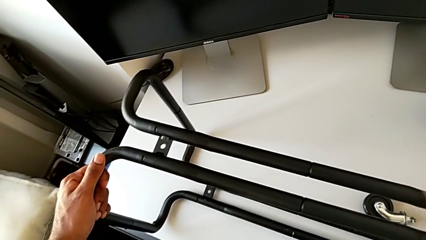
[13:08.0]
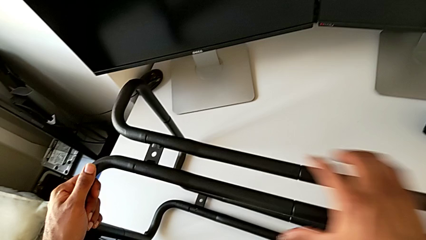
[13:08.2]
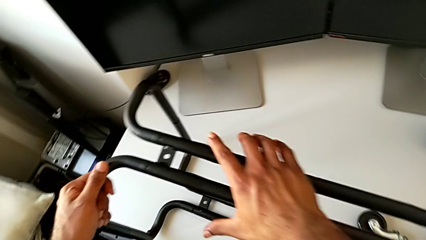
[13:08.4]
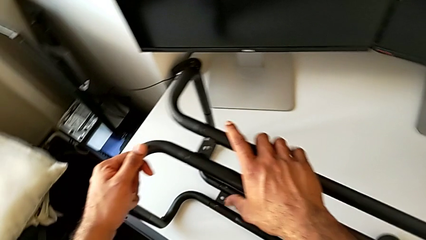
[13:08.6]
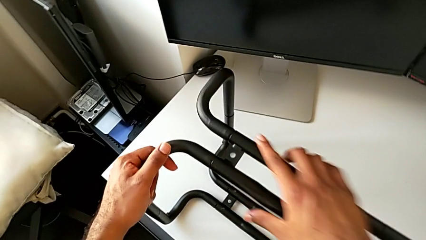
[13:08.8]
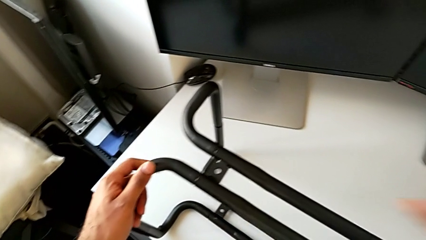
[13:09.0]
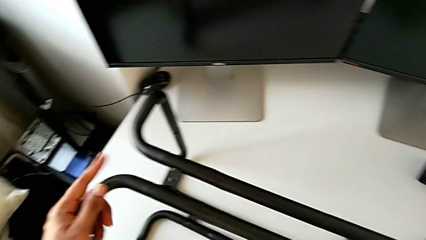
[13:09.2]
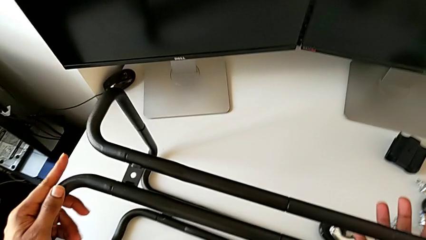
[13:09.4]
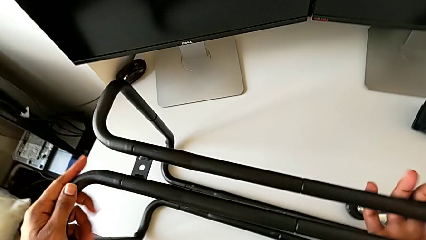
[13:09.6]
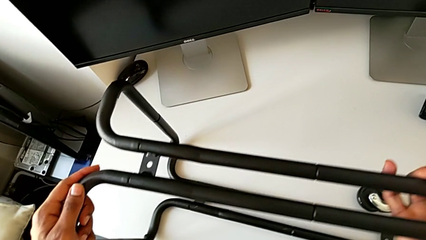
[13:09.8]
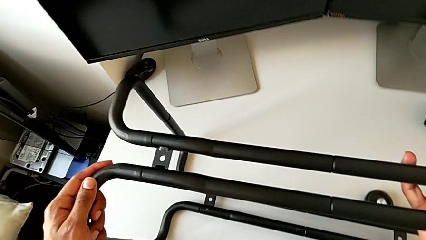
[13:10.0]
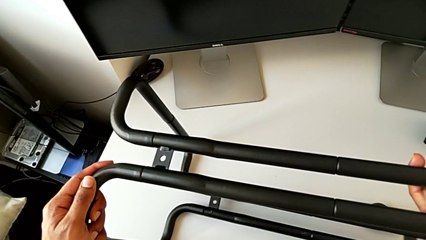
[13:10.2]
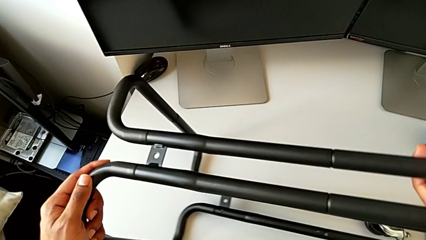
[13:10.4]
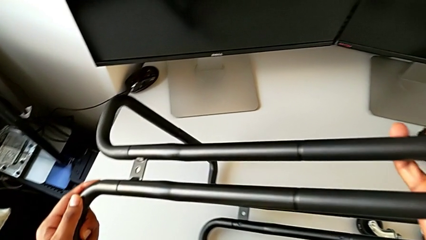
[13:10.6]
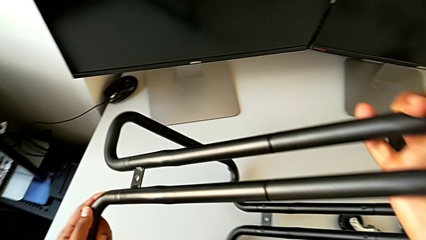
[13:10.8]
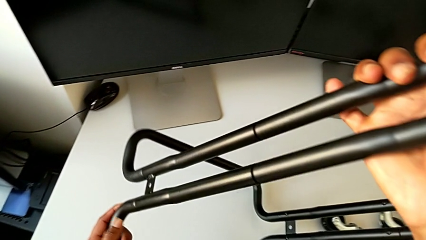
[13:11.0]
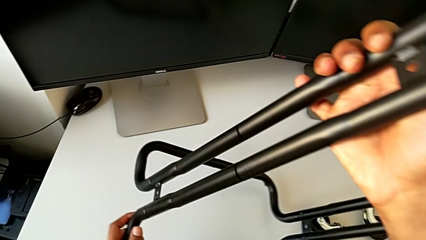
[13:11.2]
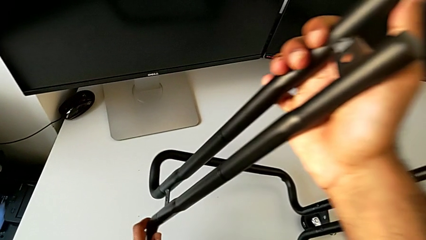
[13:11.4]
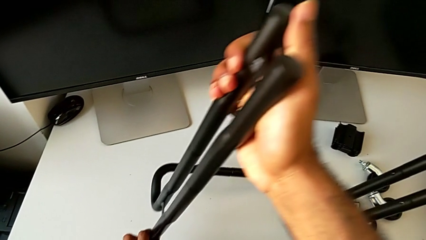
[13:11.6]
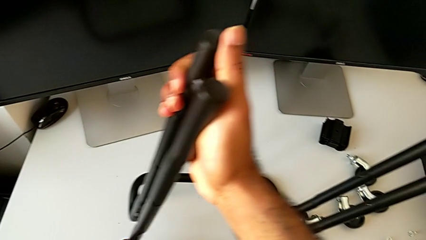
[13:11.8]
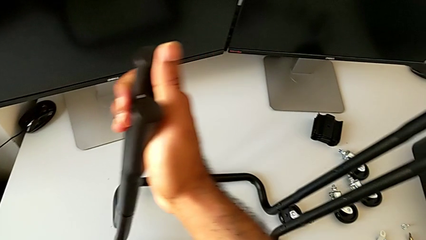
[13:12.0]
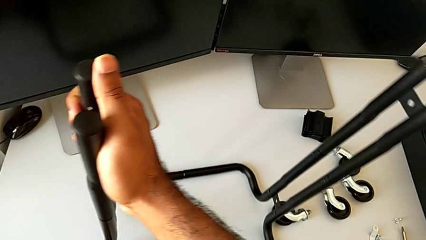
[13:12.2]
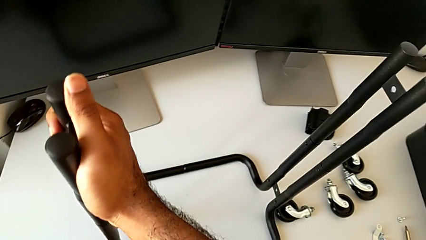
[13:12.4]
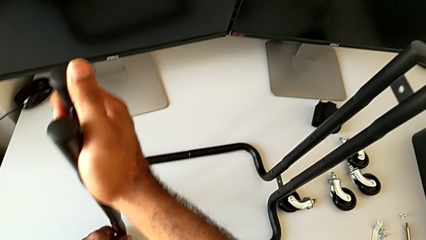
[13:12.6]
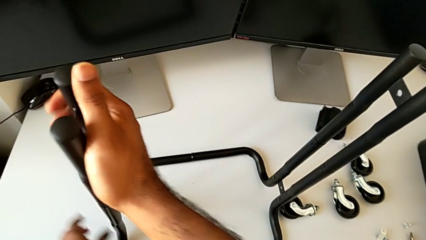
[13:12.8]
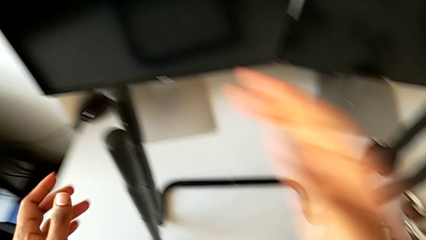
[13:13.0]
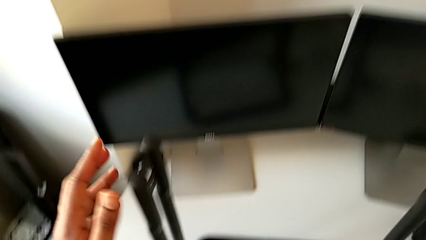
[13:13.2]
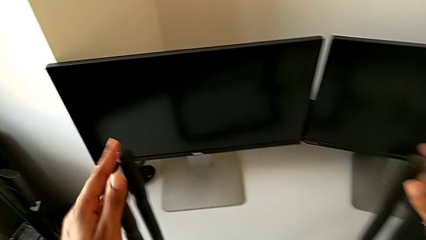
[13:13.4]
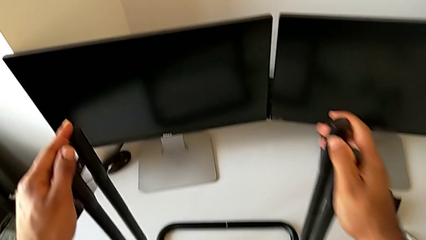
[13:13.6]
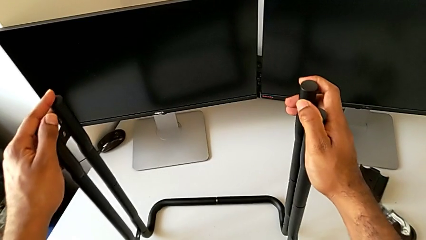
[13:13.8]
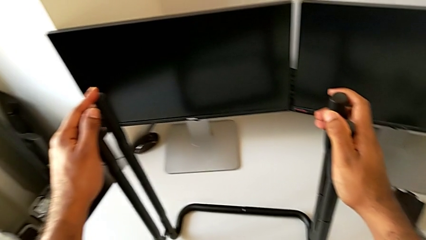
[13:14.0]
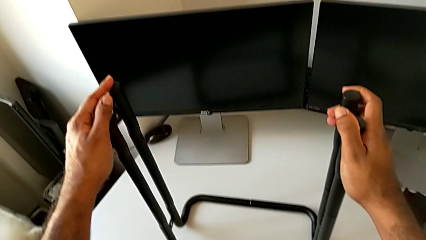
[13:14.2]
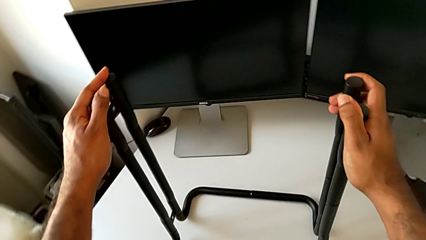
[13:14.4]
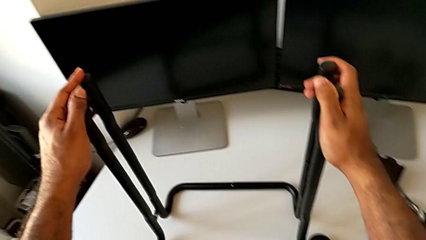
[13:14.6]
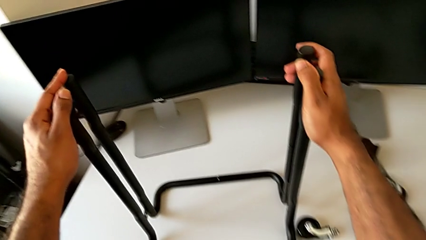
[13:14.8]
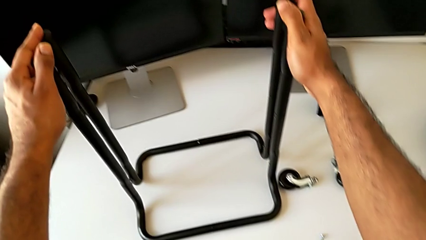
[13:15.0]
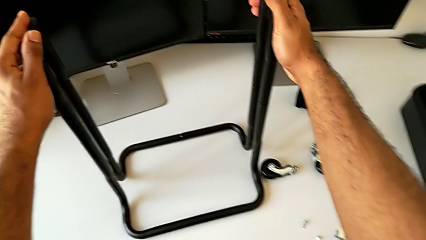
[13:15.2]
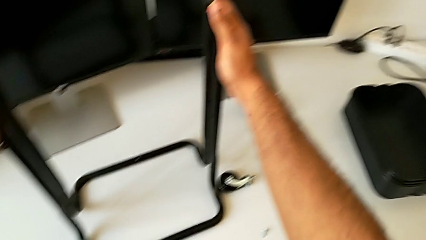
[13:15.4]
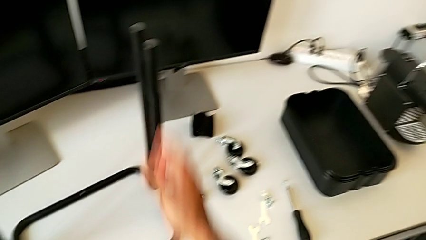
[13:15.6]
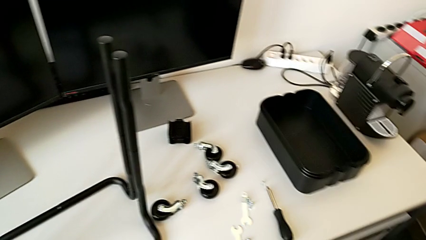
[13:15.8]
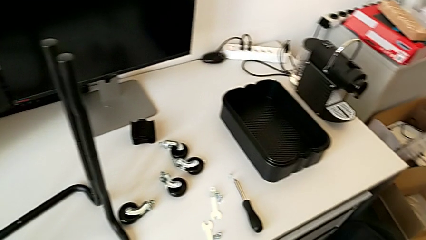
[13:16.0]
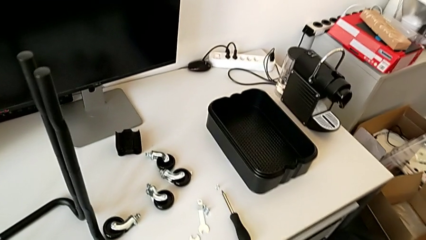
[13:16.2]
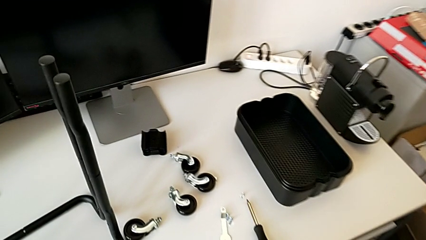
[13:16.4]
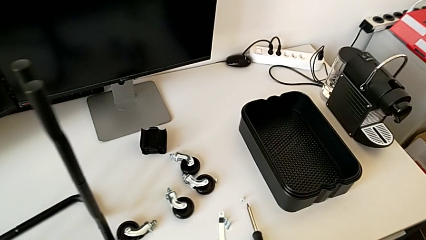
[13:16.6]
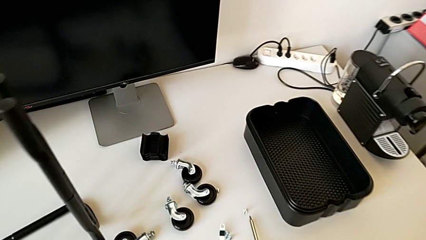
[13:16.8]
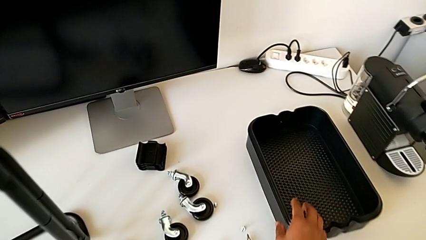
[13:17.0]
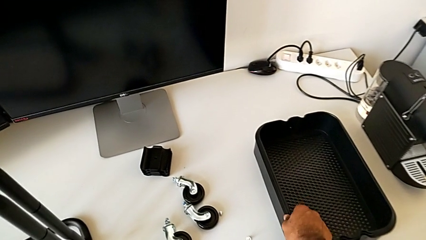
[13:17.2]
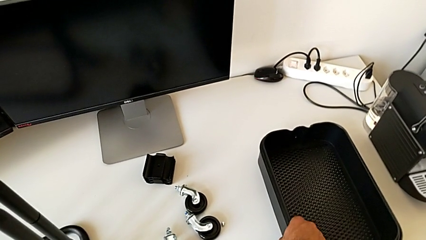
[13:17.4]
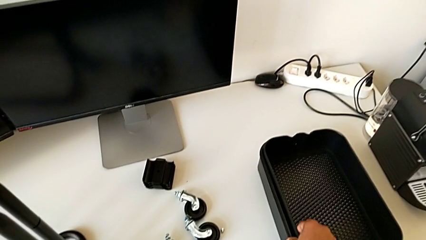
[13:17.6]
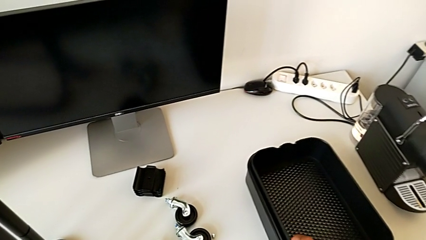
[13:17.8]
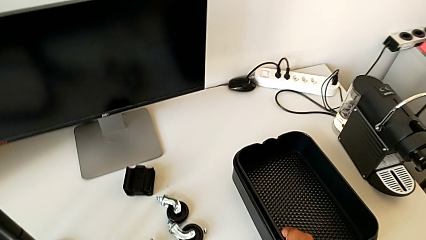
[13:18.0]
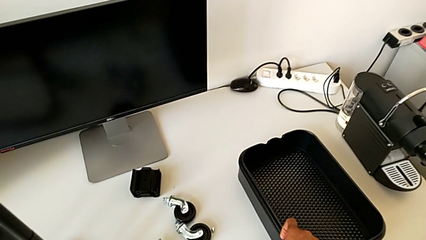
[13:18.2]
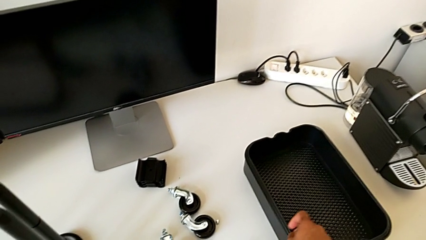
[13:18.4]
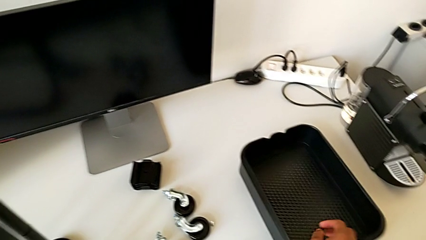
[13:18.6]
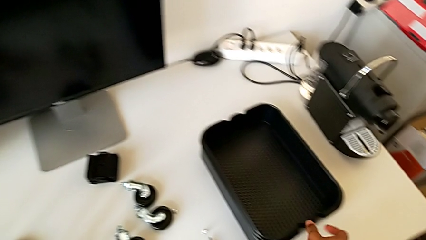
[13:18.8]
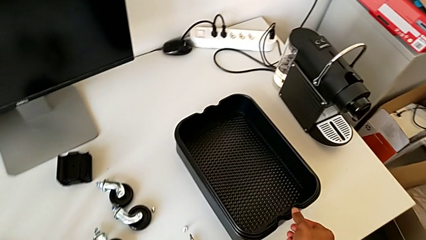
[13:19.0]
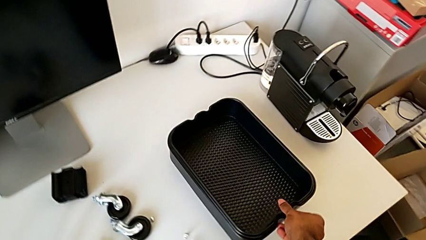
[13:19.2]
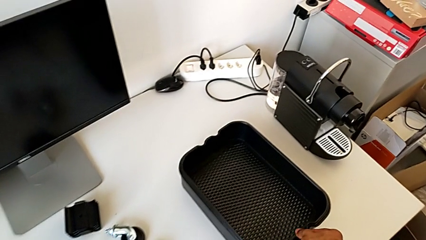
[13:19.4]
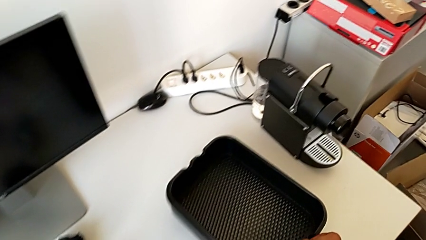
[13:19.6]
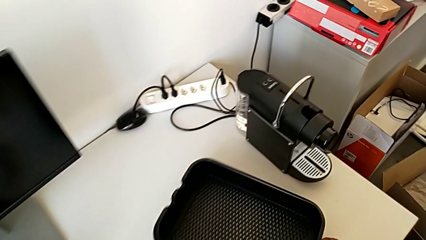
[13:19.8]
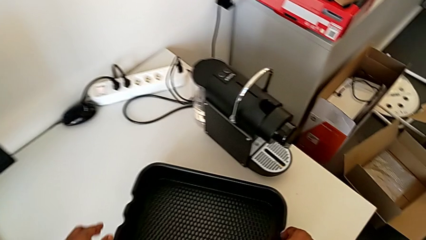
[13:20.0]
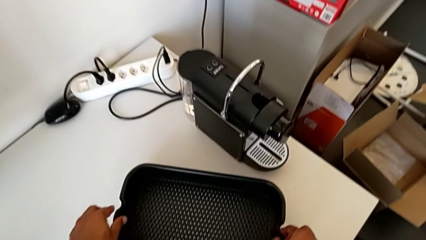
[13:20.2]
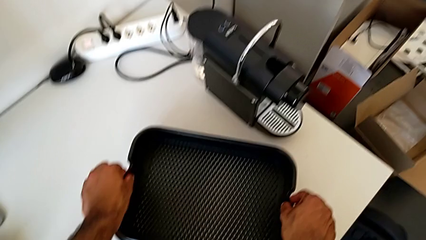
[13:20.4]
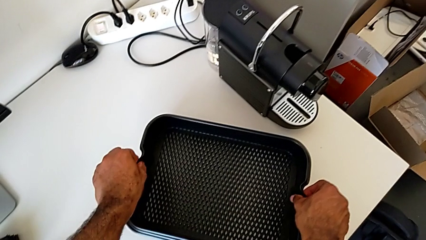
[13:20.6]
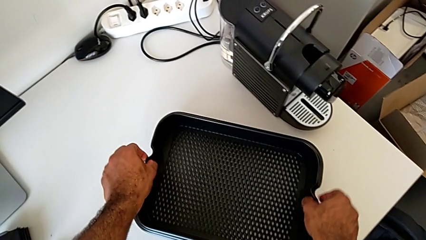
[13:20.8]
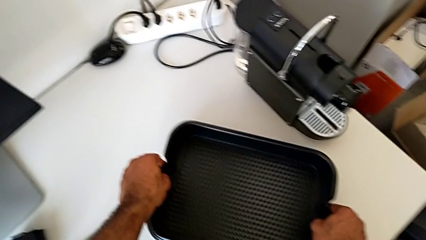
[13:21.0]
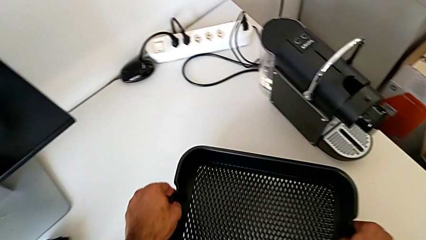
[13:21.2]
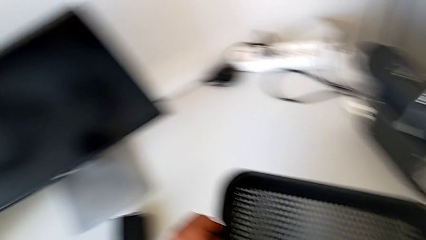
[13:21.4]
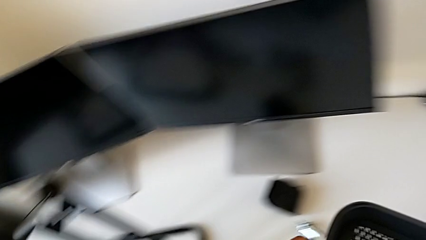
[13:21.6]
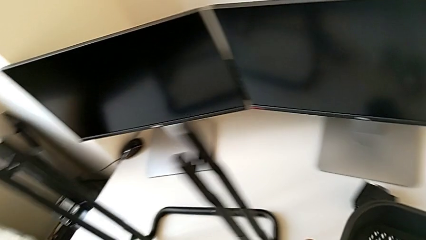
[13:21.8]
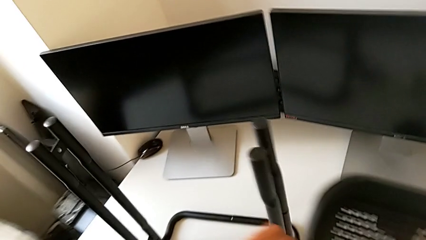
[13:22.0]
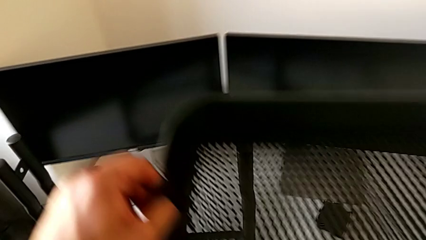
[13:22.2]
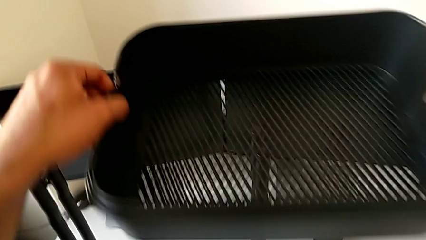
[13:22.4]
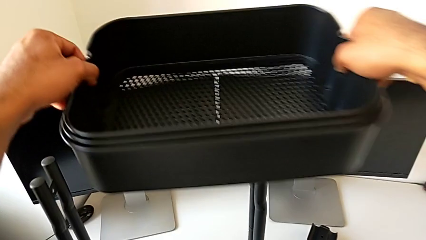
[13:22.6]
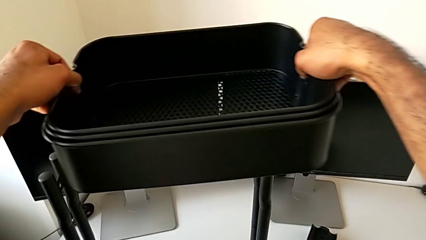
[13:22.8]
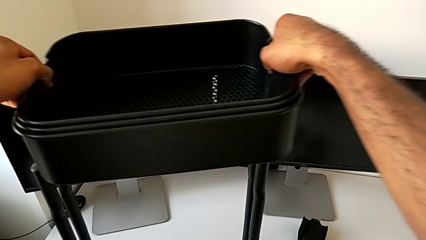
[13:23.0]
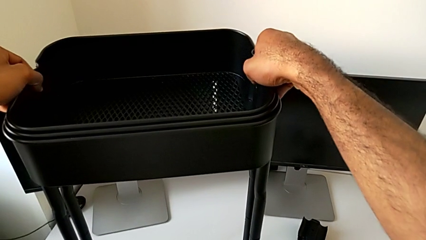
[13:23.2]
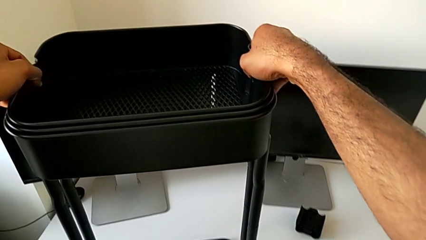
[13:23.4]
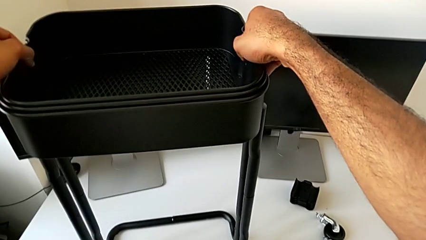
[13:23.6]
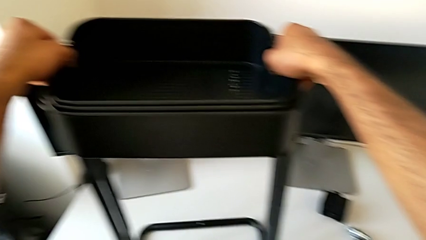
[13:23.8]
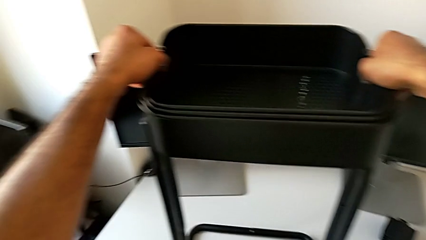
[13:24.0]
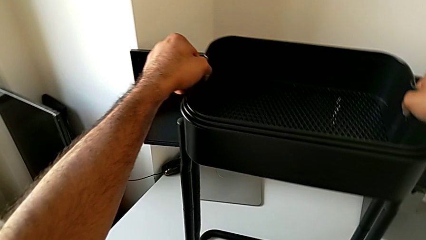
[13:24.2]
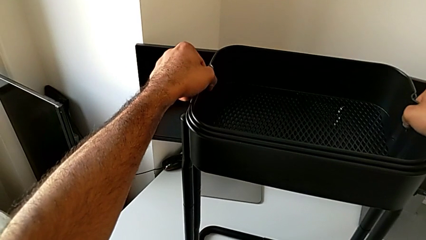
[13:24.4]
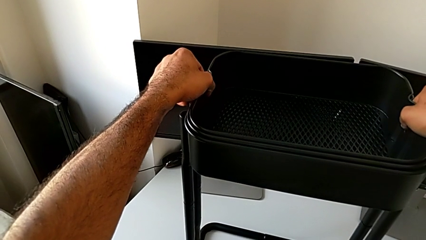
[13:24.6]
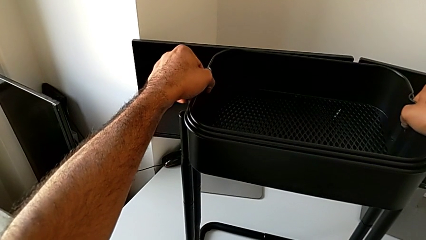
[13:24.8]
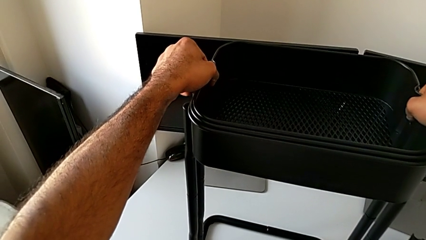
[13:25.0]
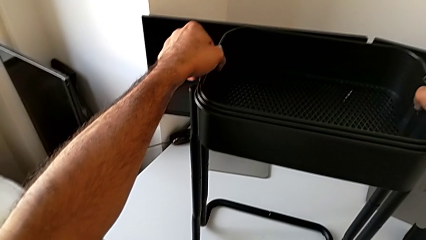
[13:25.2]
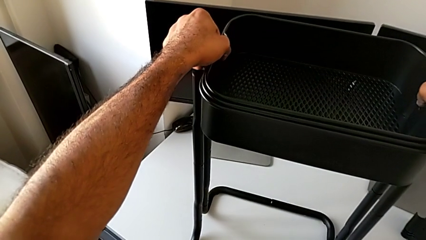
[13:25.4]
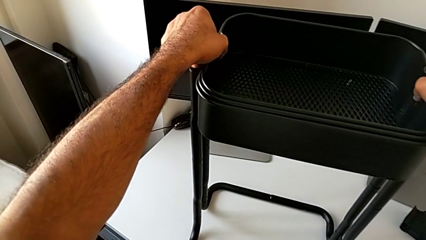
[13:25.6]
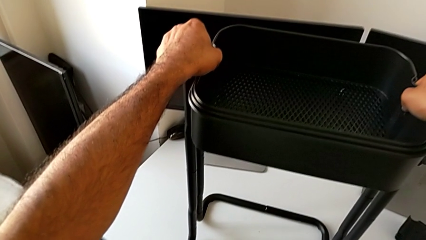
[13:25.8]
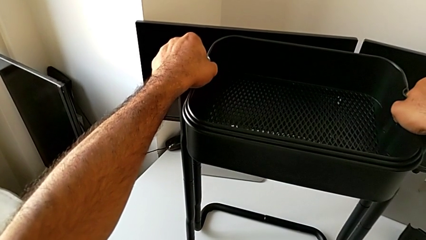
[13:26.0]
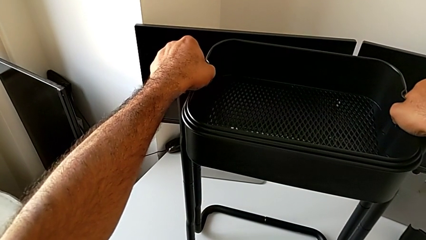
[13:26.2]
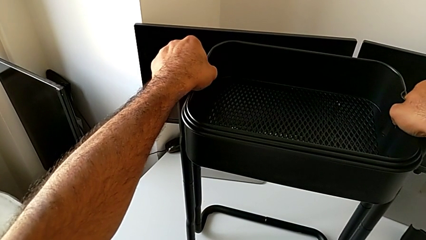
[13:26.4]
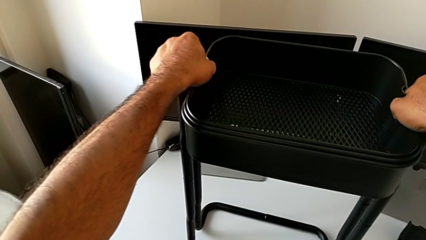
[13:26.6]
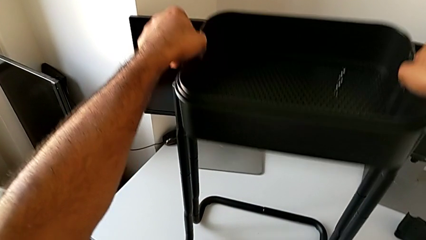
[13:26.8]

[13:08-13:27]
The camera wearer is assembling the bottom tray. They keep rotating the leg, approach the grid tray, grab it, pull it, grab it, lift it, approach the leg, place the grid tray and wrongly push it.
